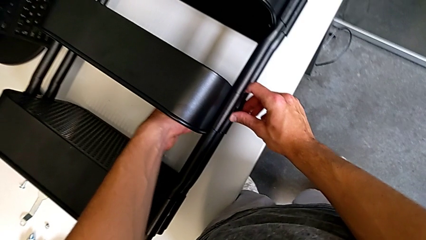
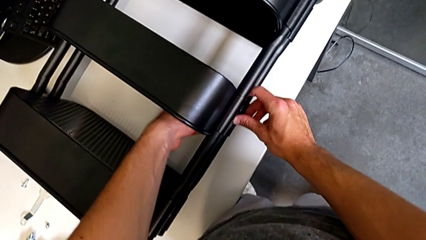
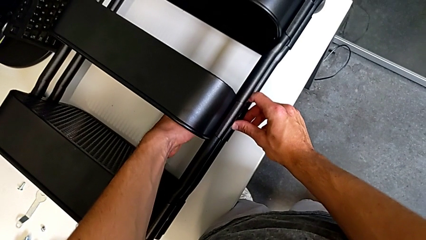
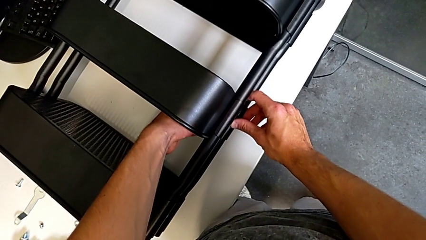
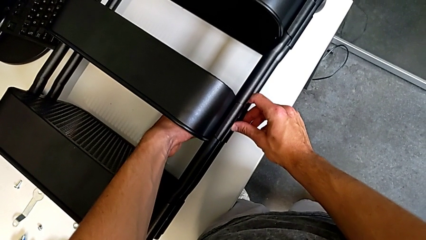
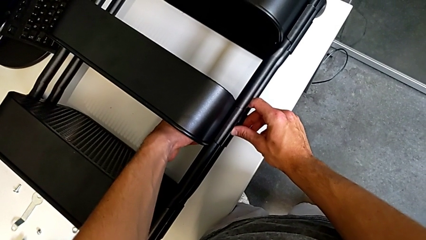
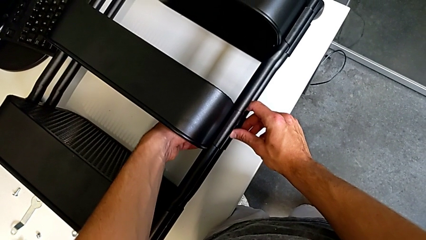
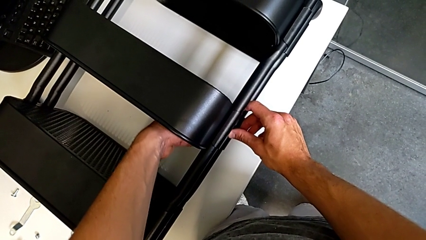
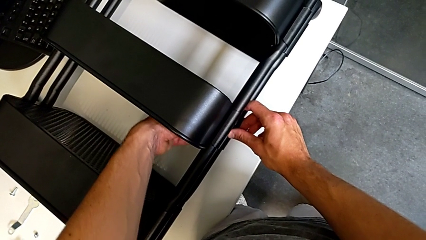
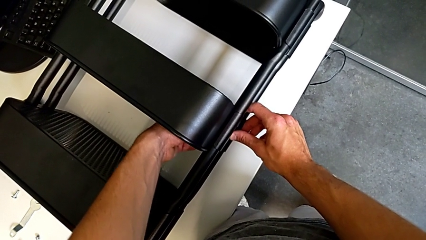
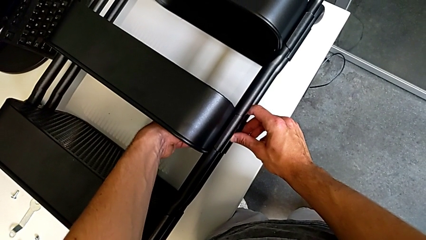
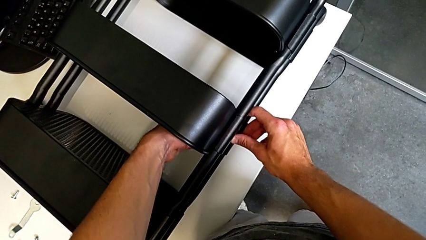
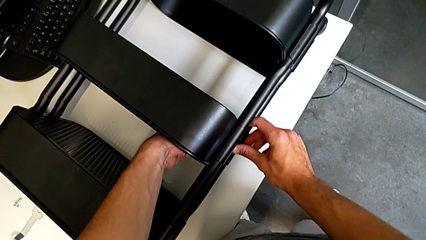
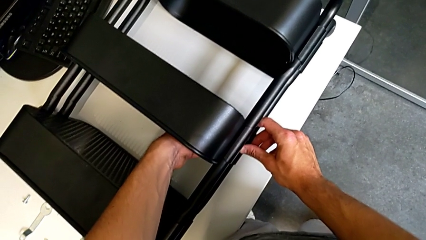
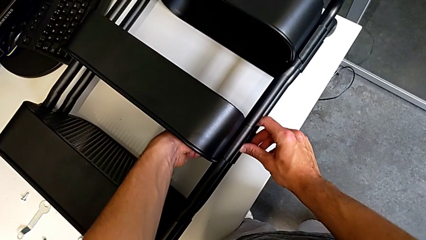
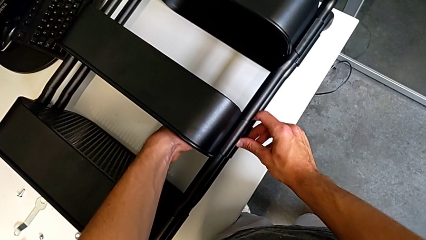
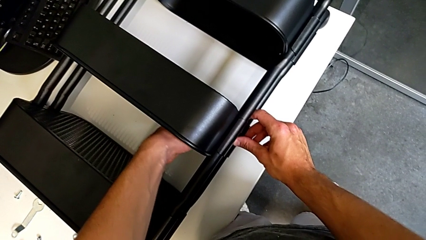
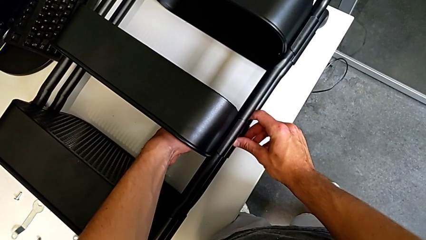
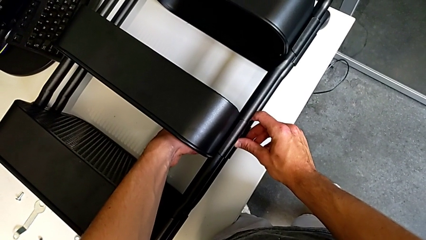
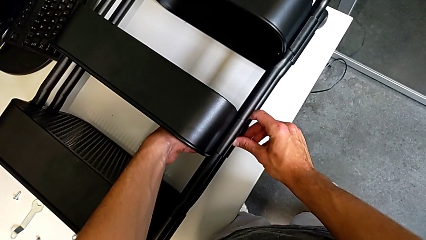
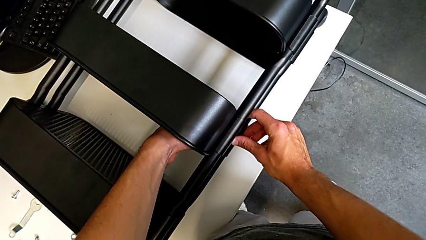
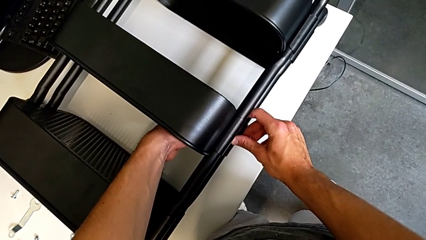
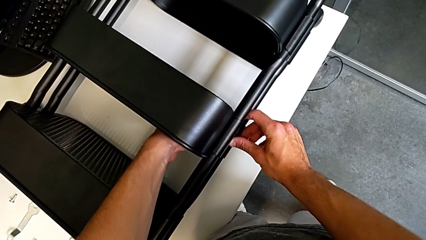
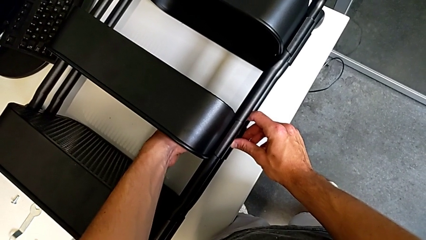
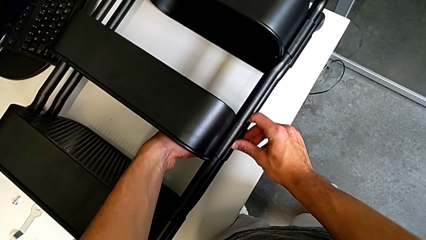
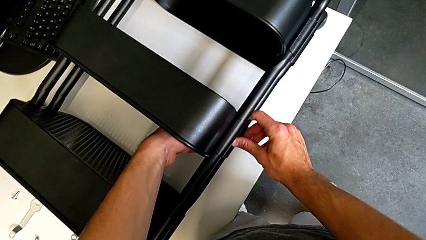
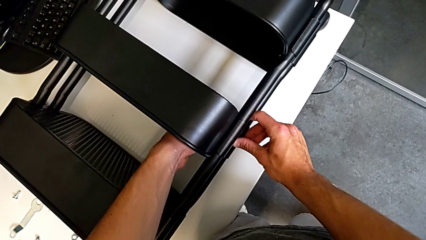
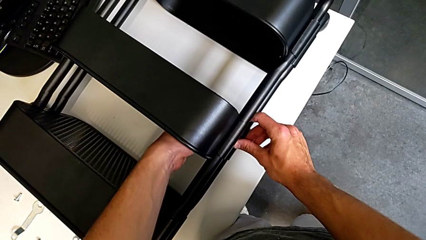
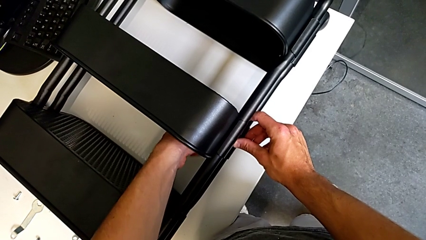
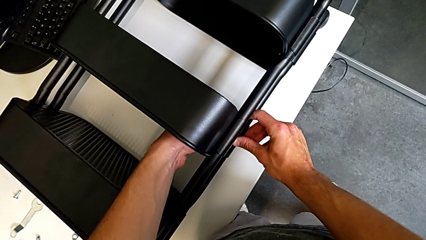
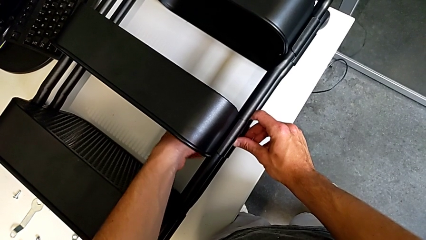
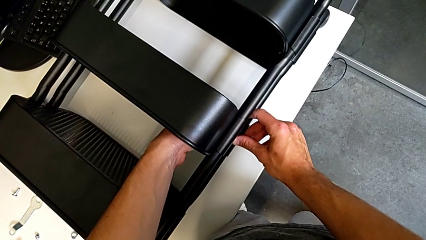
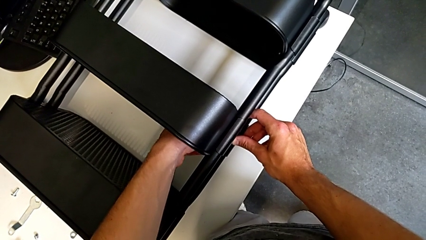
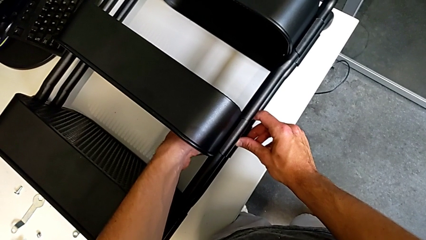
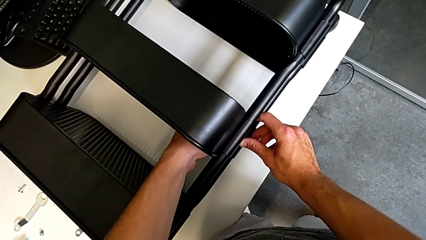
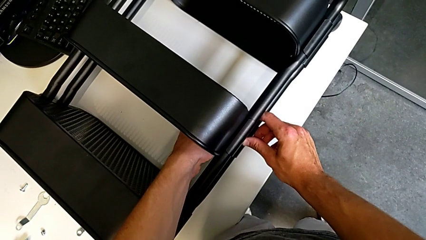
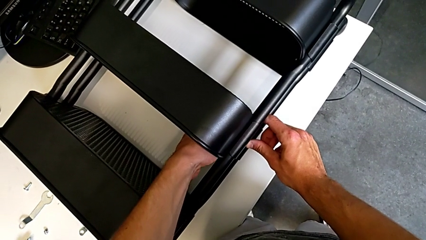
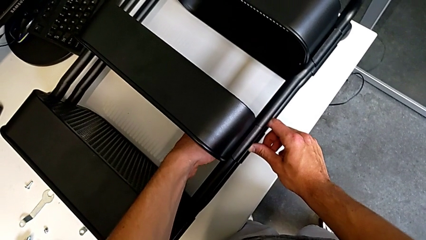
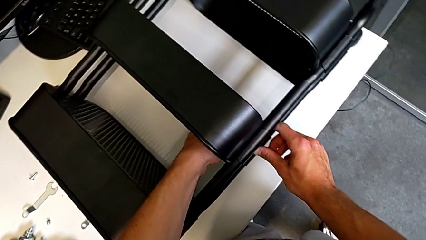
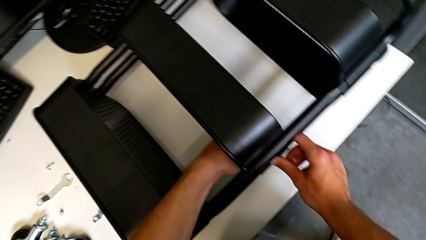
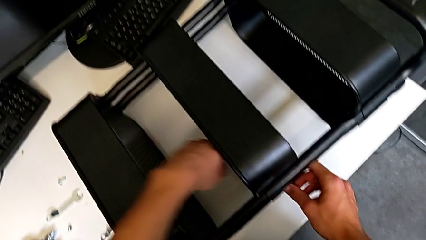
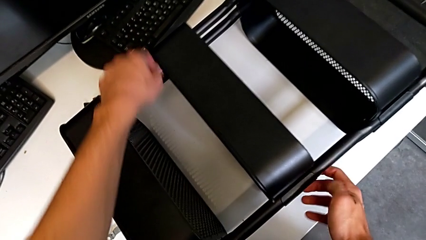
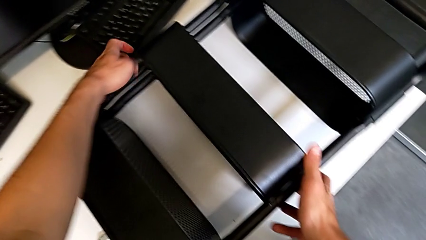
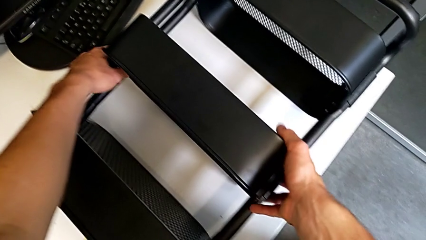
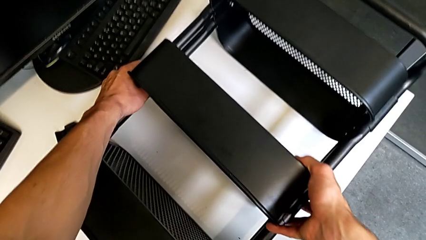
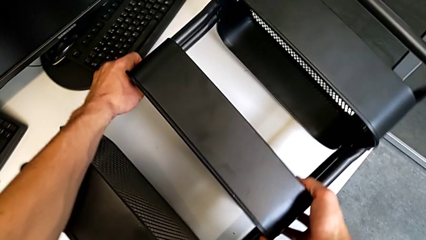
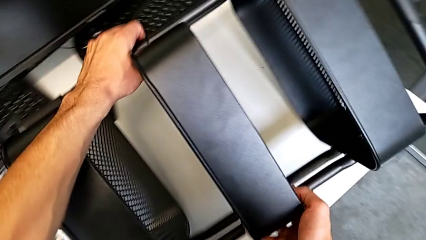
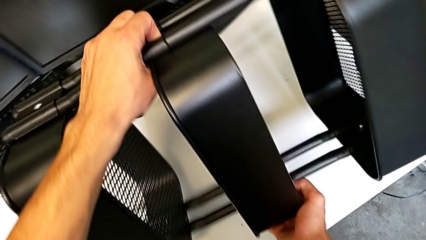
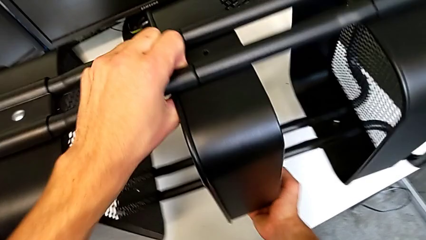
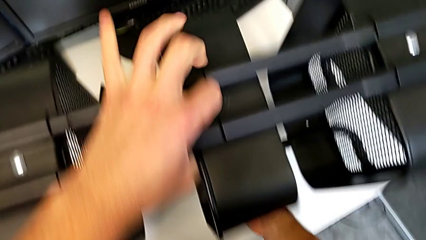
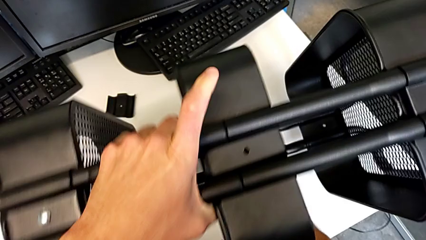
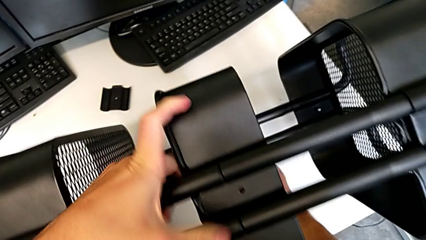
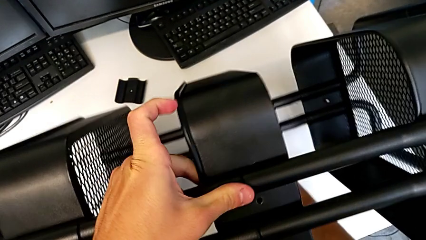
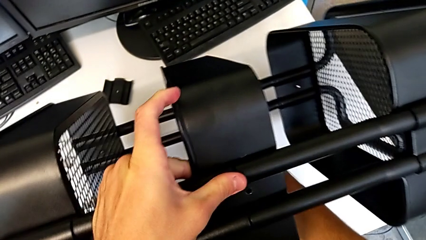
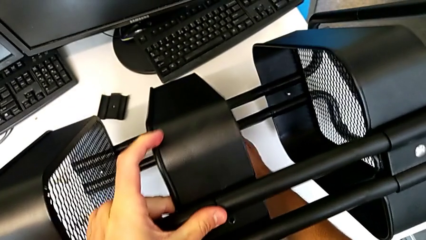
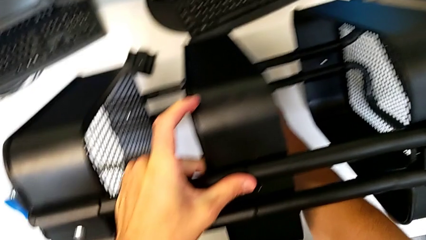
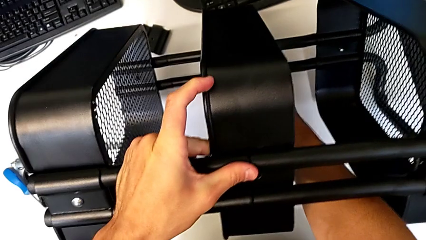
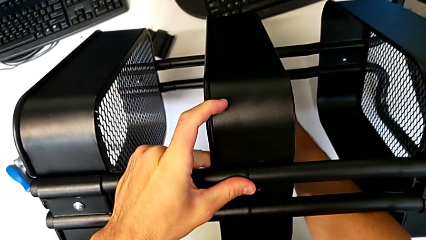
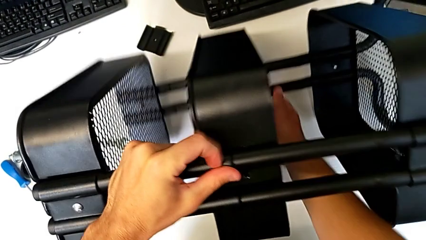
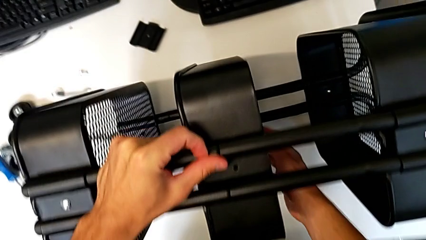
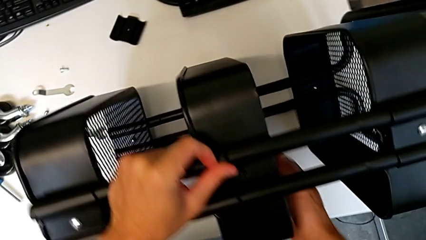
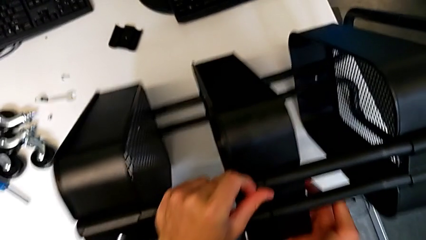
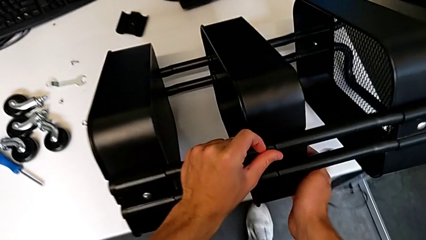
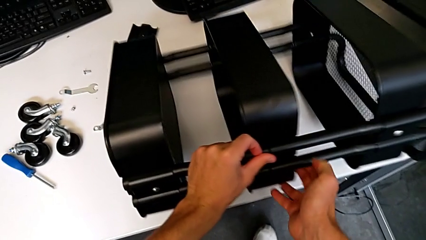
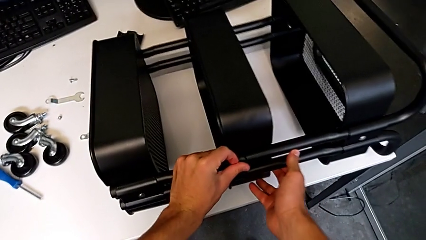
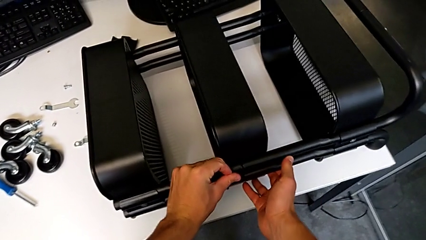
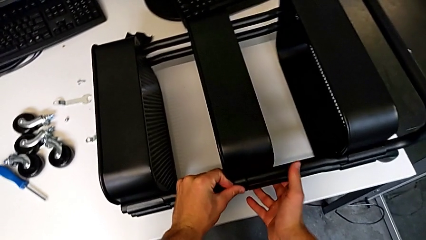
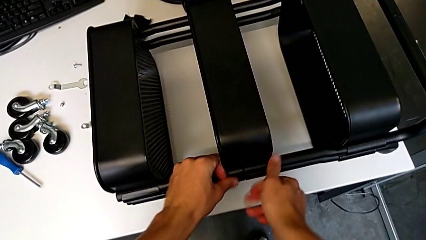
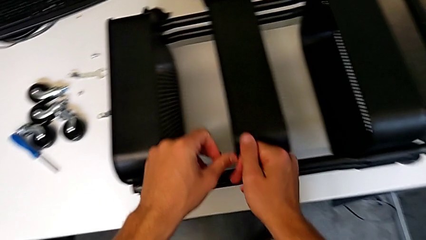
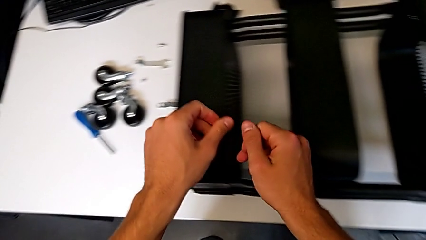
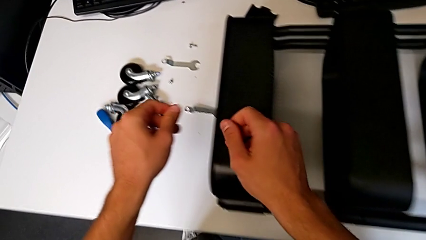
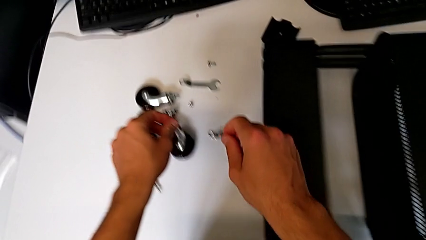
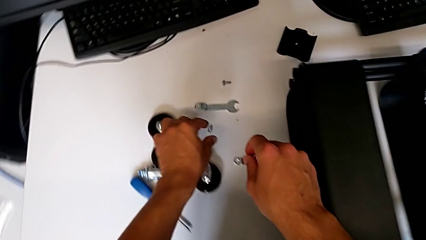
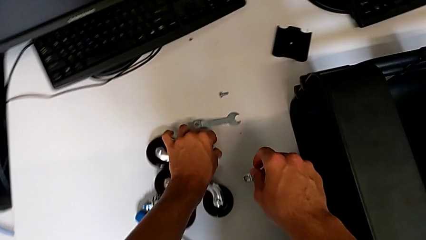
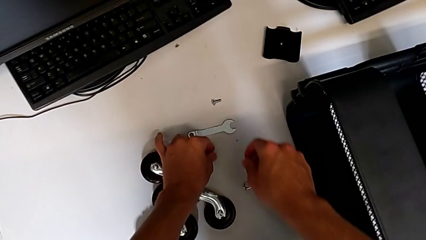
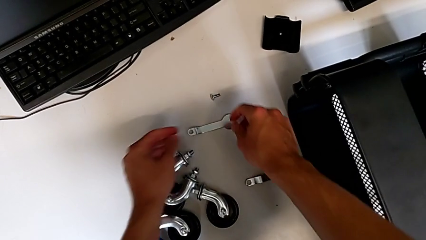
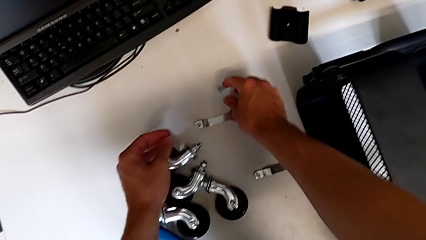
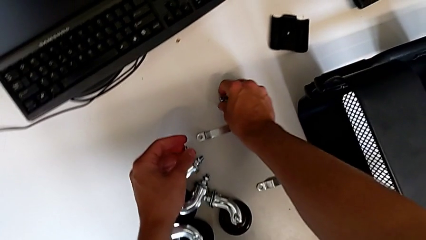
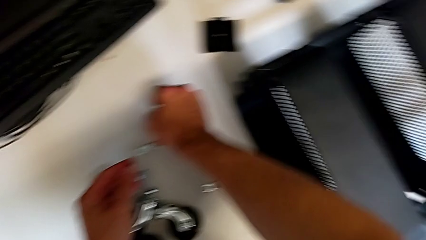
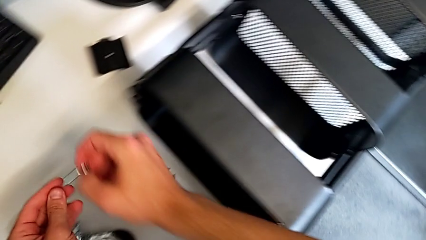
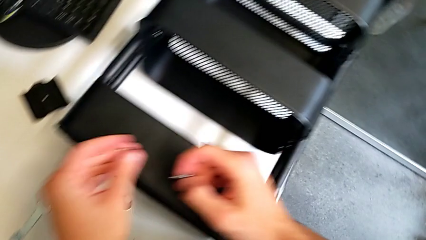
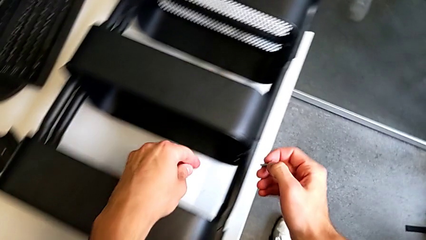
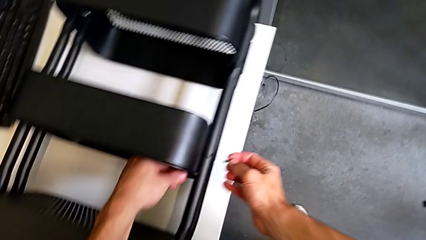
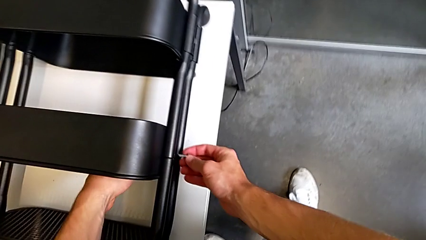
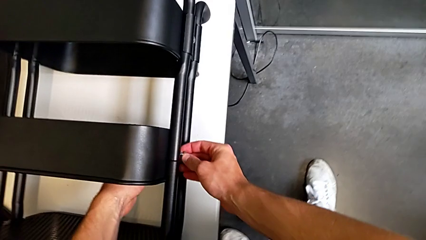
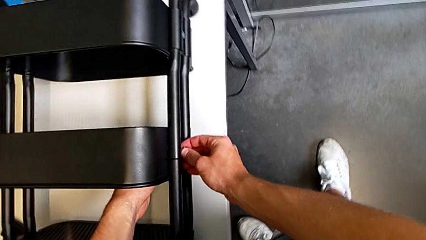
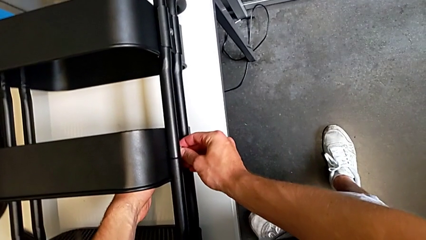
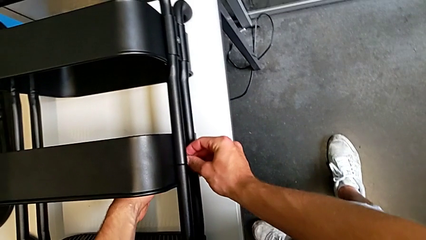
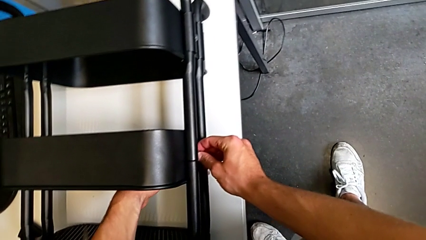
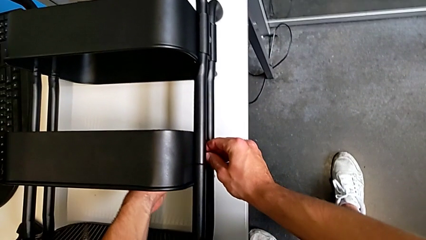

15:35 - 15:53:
The camera wearer is screwing the middle tray of the furniture. They screw the hex nut, grab the utility cart, rotate it, place it, grab the hex nut, grab the screw, approach the utility cart and wrongly align the screw.
